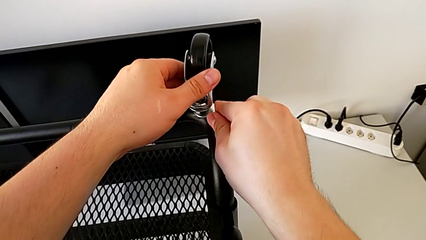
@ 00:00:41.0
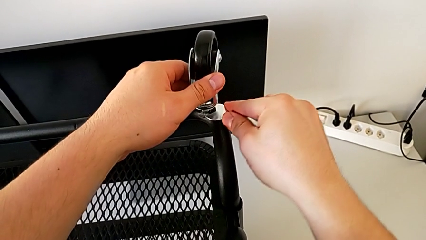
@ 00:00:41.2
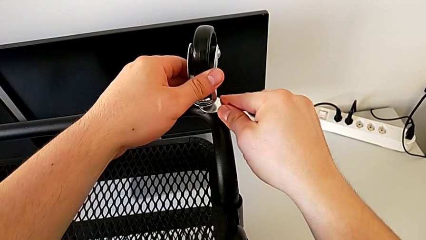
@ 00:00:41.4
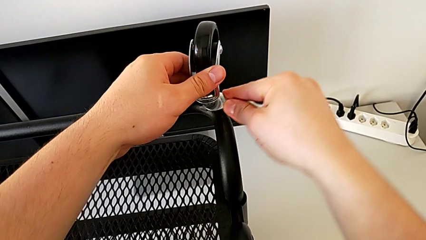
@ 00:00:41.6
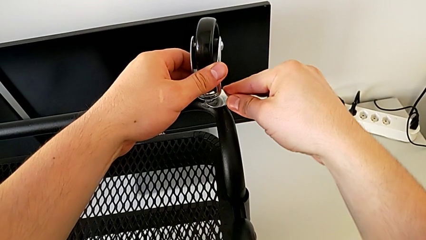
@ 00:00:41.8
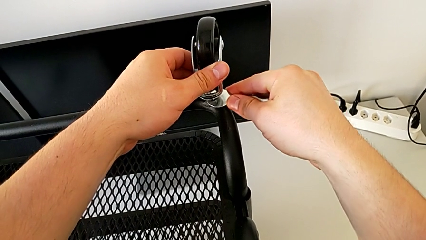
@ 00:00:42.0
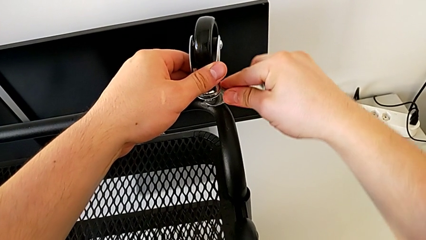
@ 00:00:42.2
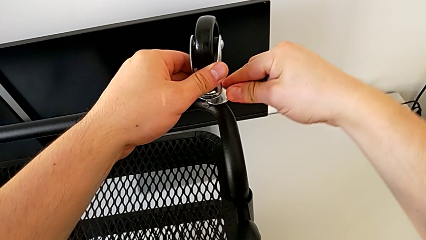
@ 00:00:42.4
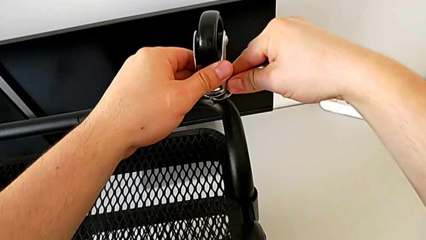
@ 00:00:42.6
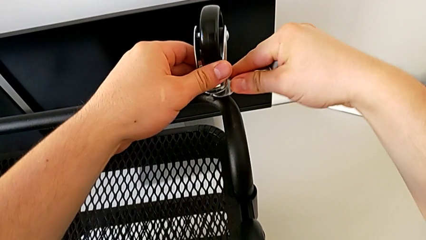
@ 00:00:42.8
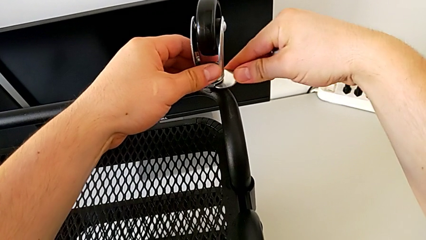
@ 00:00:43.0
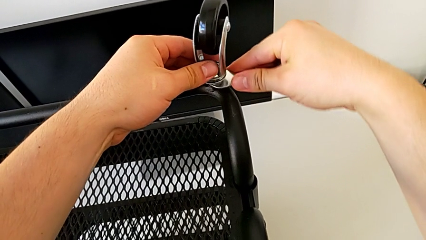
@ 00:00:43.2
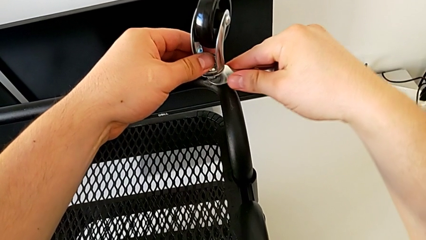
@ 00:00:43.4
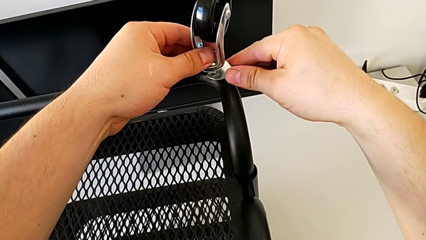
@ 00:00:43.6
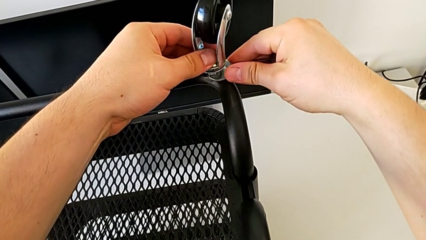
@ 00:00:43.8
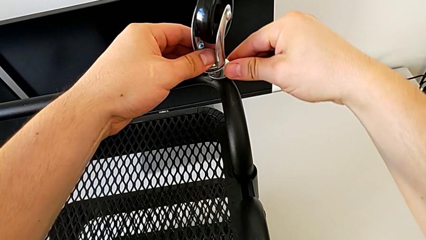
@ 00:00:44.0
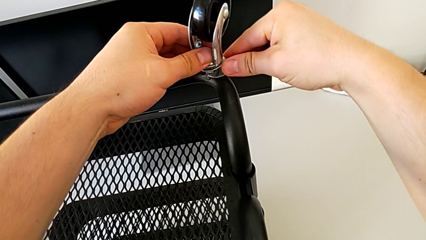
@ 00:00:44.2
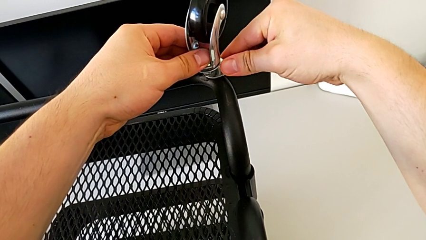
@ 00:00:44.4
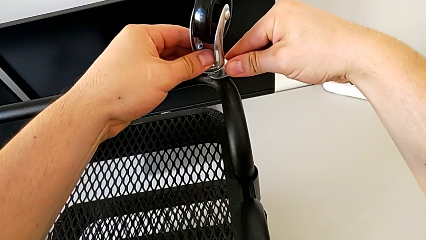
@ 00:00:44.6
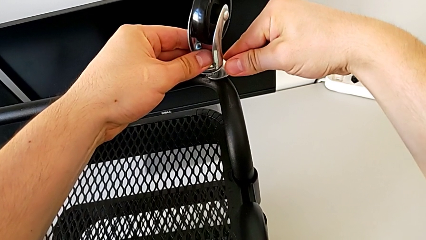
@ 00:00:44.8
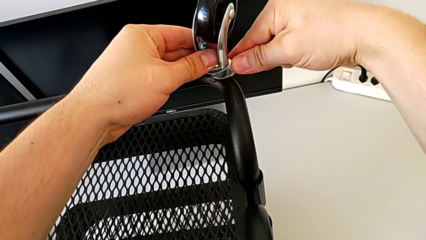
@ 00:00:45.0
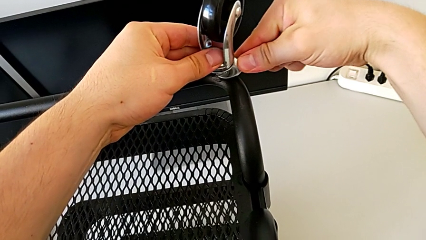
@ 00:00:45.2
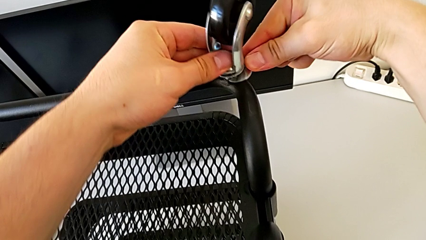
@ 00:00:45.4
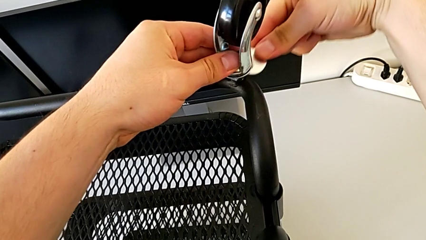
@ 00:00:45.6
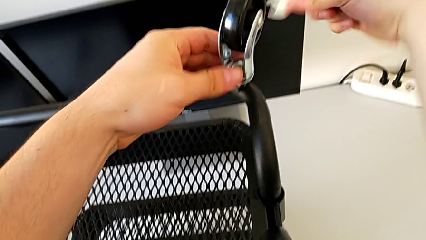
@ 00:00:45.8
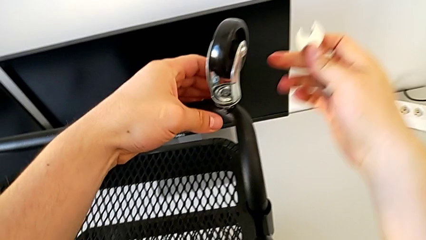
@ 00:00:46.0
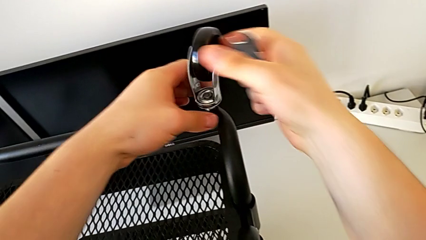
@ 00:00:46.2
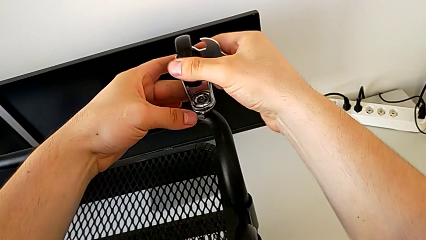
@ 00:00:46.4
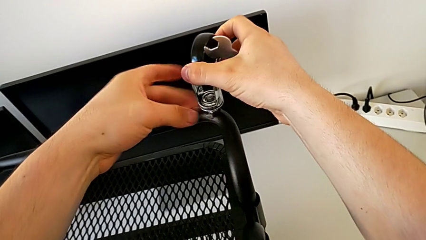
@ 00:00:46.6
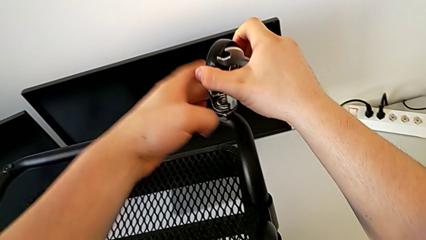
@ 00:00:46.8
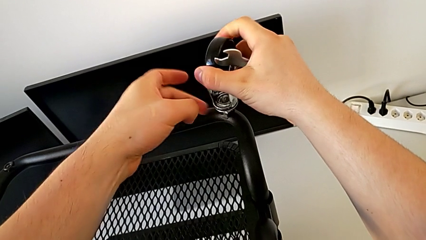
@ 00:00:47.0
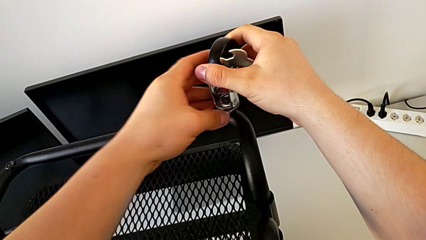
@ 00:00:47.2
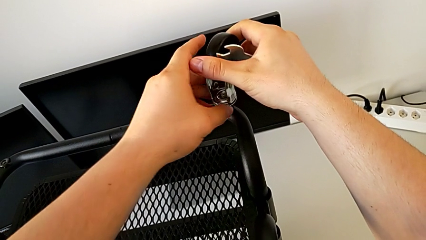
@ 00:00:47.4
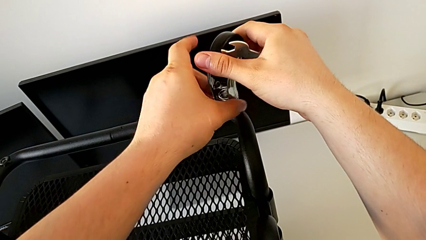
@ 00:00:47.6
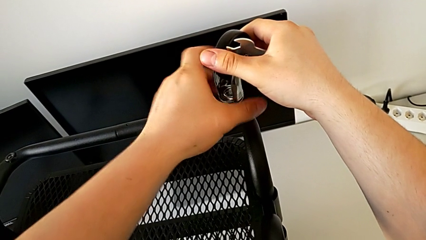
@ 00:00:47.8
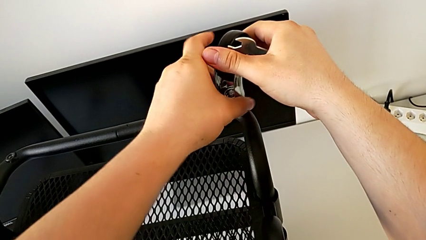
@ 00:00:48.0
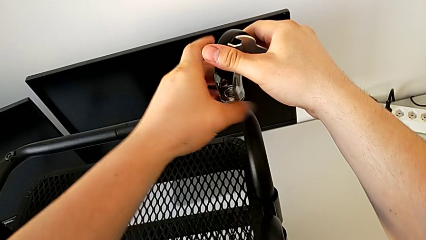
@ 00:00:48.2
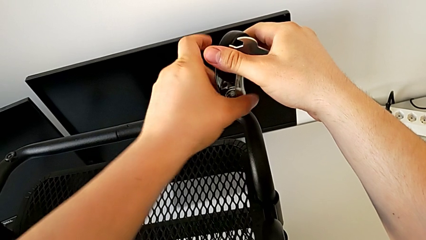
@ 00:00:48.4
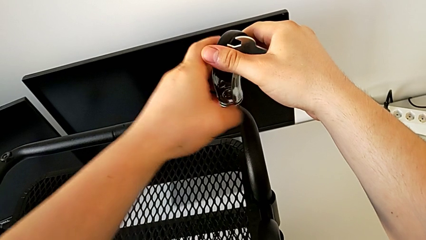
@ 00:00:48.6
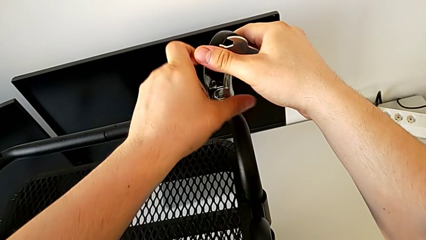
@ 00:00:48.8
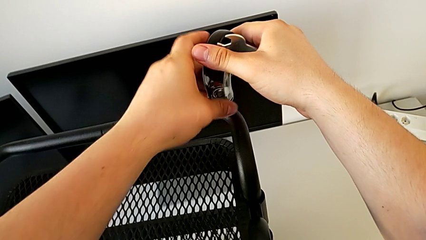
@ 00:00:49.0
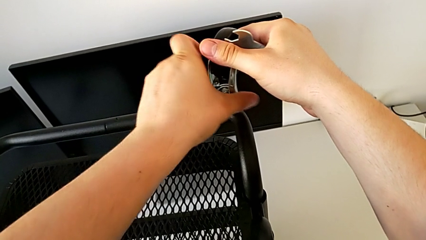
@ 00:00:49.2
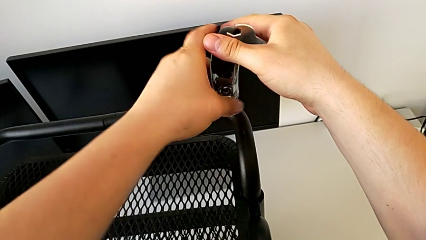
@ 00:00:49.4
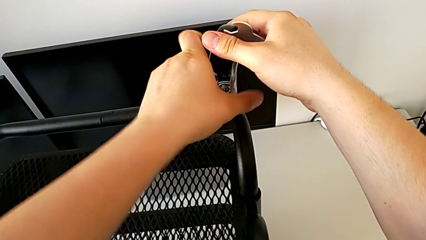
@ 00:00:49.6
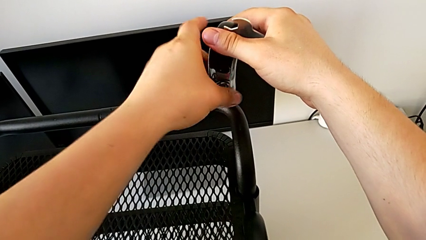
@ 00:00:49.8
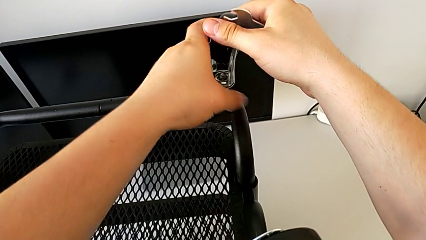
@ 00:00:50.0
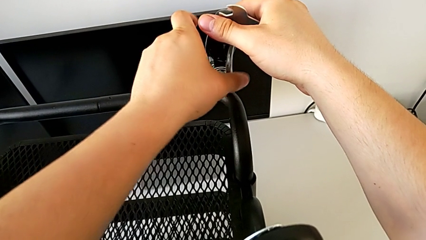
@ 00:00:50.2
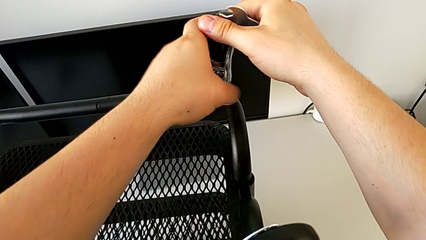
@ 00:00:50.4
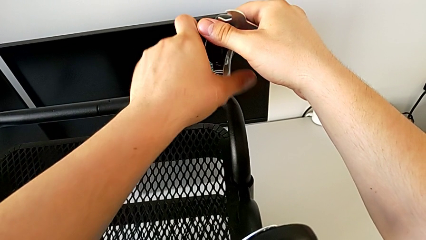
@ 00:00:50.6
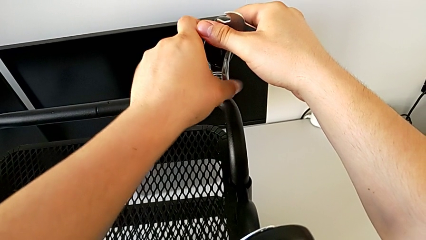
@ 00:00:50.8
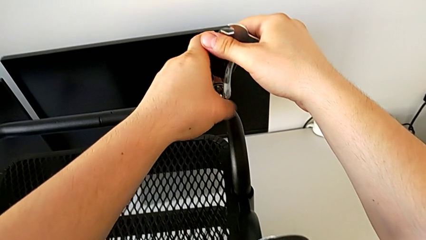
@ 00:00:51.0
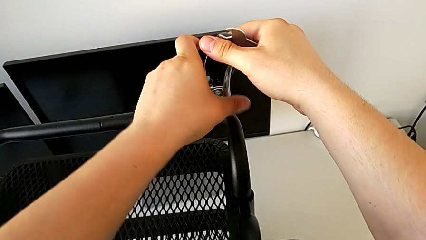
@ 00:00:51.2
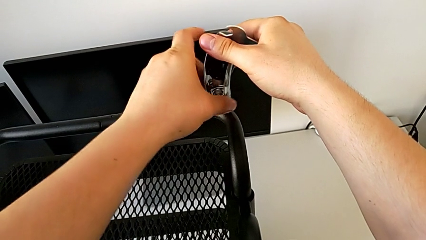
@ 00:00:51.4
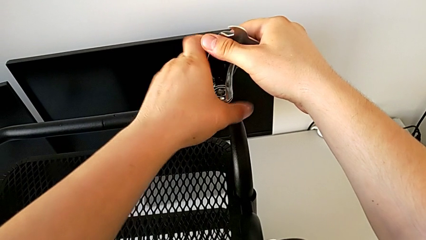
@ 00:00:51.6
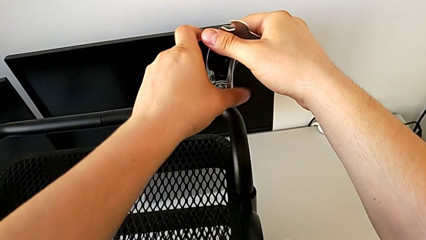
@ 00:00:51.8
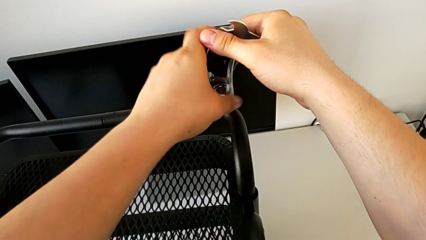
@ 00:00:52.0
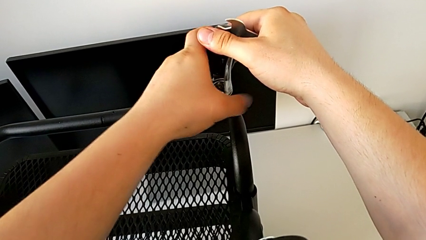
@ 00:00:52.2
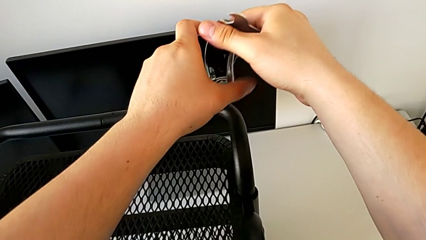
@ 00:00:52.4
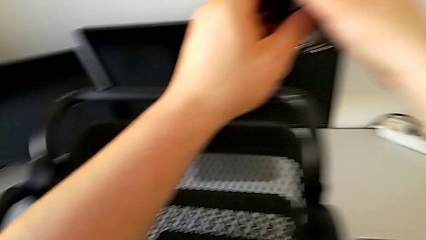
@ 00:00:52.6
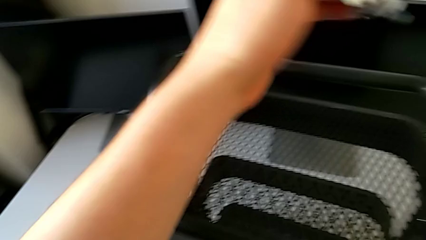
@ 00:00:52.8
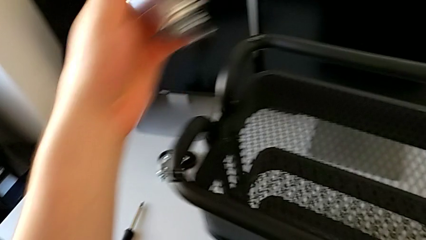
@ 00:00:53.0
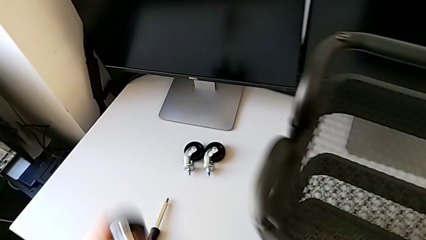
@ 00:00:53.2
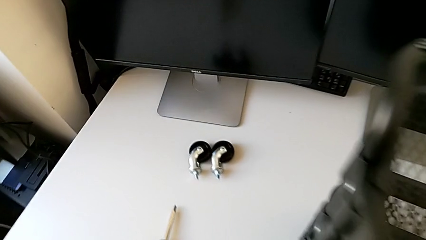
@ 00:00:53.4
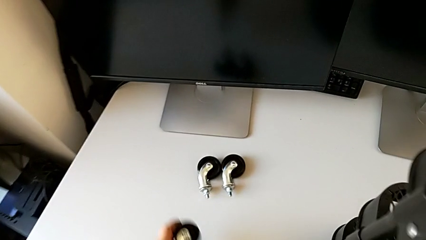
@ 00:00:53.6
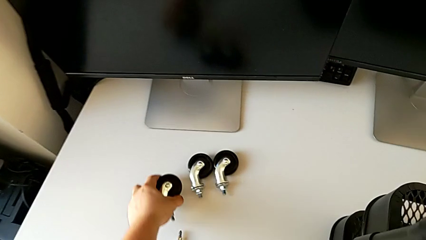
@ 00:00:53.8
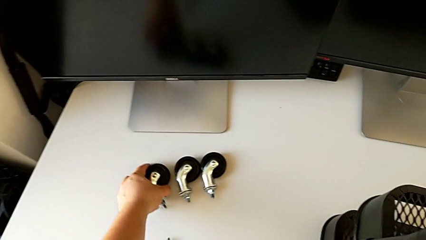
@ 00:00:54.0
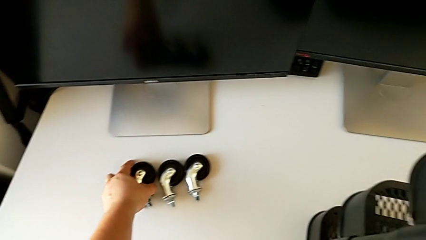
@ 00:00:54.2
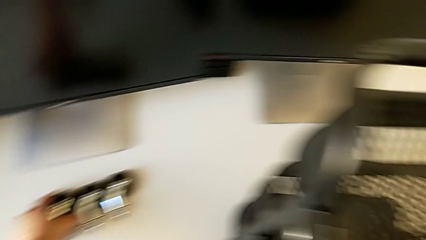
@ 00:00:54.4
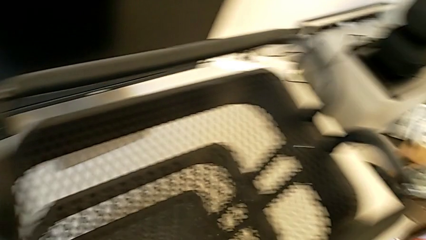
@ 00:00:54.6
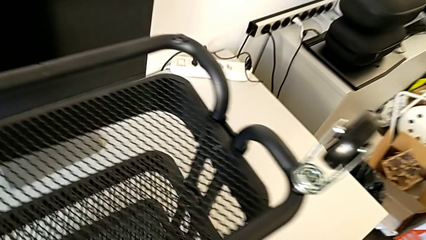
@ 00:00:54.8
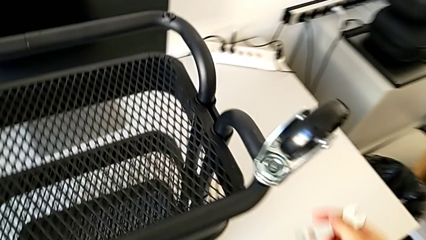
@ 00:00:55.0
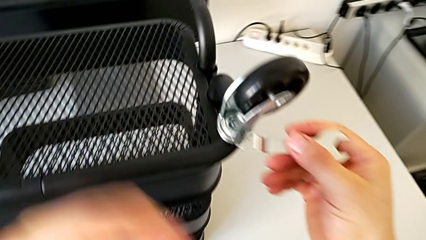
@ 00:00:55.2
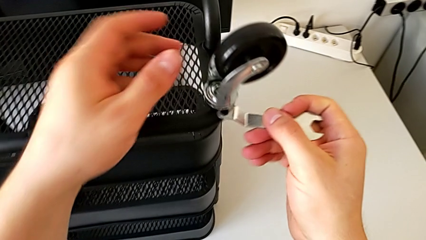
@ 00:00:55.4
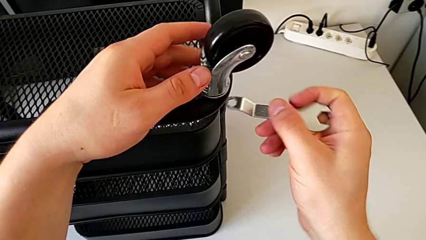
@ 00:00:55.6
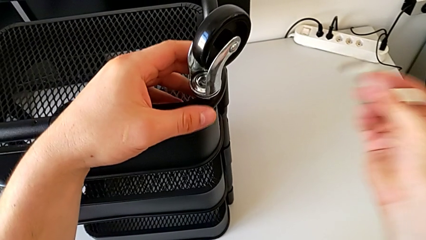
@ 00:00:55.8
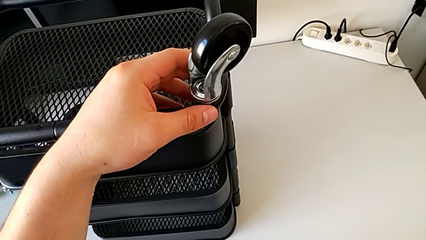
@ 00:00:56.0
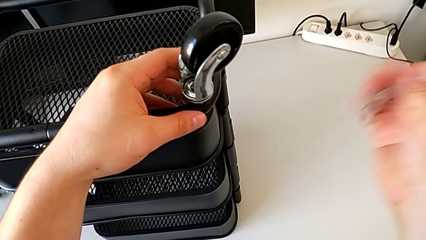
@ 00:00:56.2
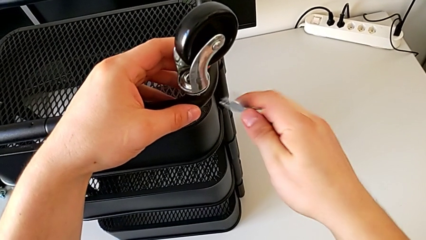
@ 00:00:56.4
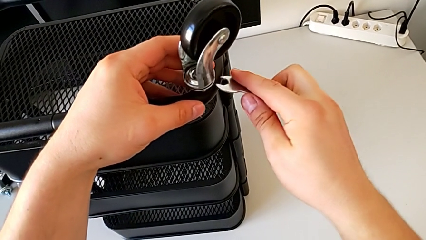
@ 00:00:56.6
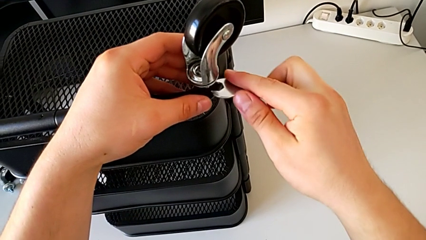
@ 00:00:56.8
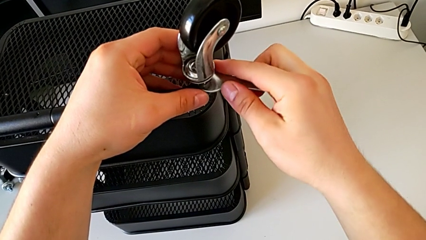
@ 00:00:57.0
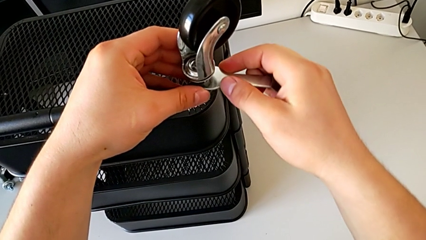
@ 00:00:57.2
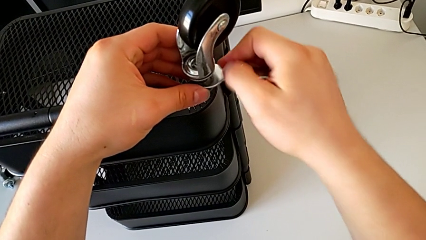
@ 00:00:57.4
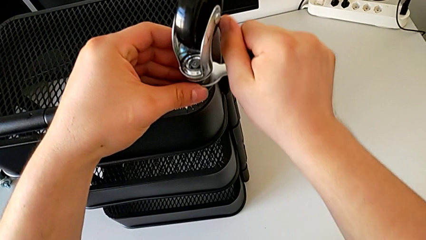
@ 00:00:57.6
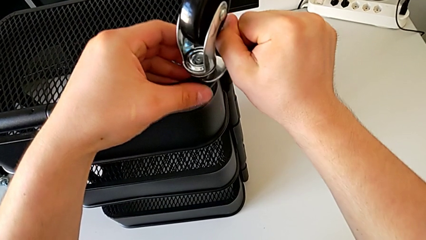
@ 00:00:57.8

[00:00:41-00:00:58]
The camera wearer is disassembling the wheels. They unscrew the wheel, withdraw the hexagonal wrench, unscrew the wheel, disassemble it, place it, insert the hexagonal wrench and unscrew the wheel.
